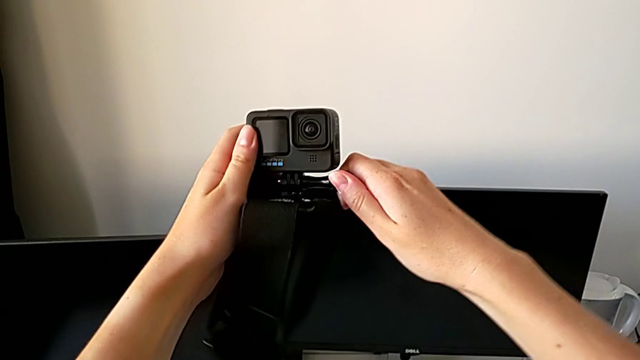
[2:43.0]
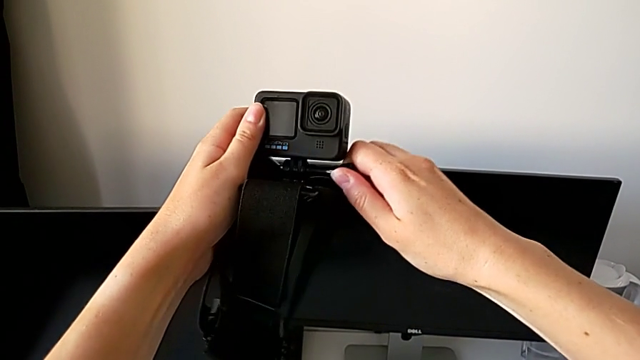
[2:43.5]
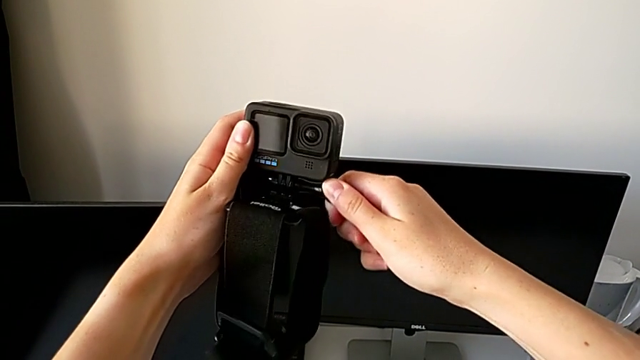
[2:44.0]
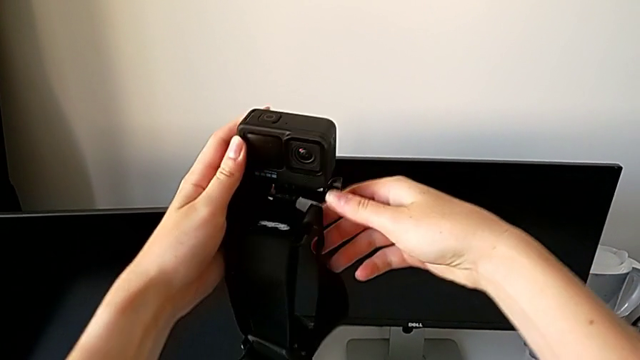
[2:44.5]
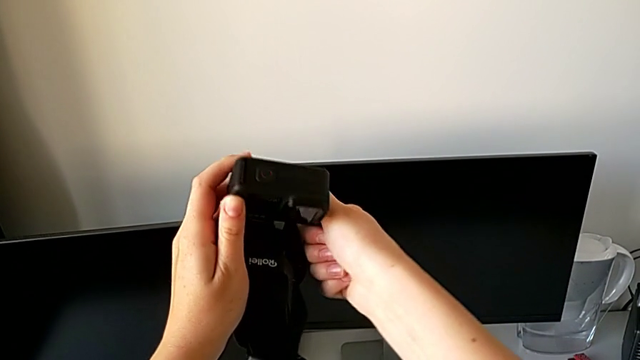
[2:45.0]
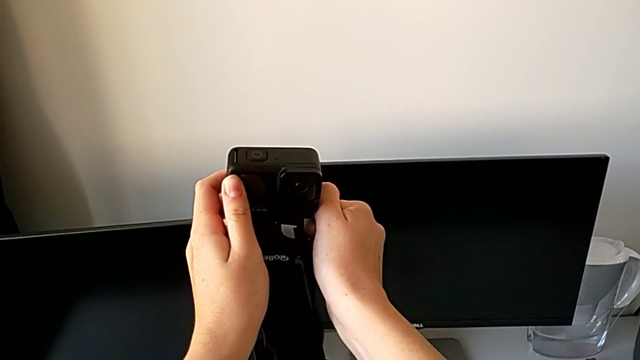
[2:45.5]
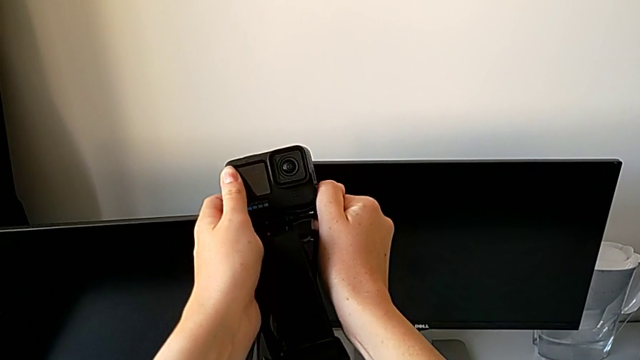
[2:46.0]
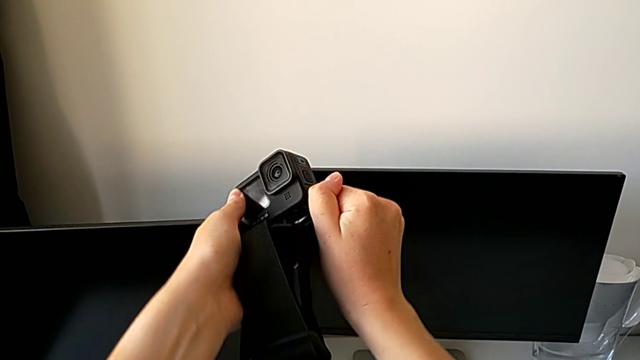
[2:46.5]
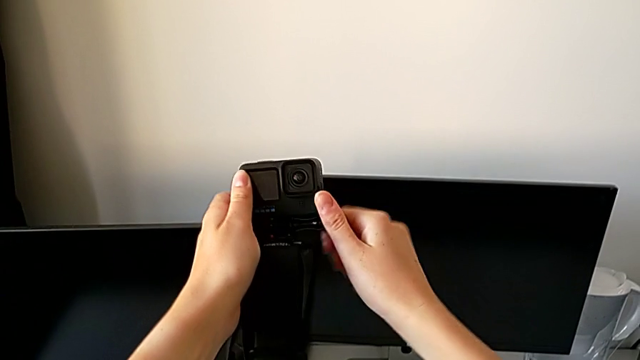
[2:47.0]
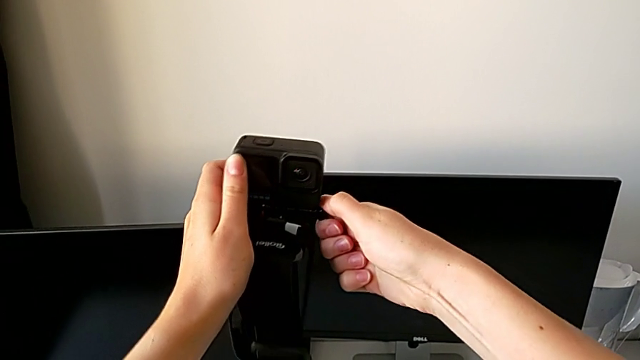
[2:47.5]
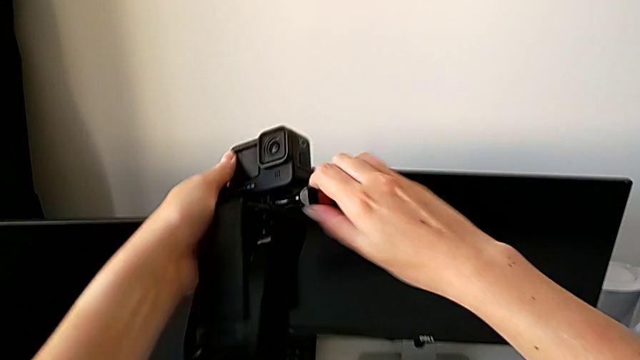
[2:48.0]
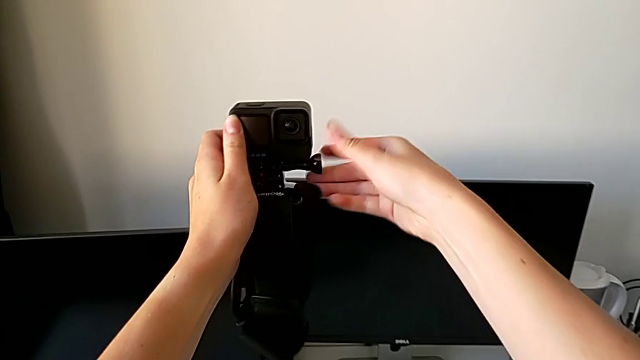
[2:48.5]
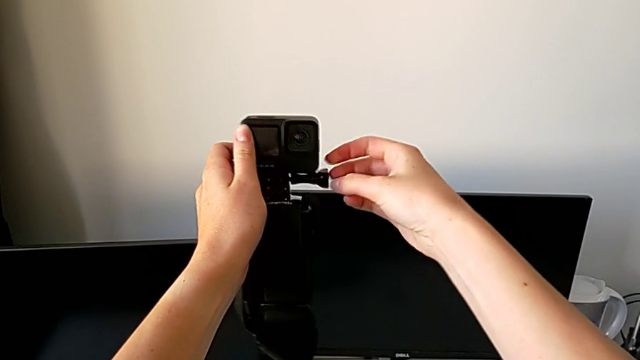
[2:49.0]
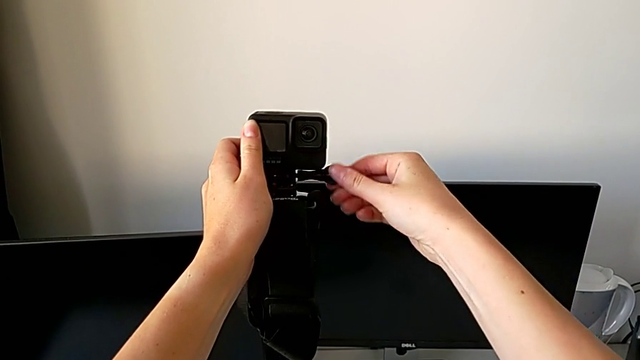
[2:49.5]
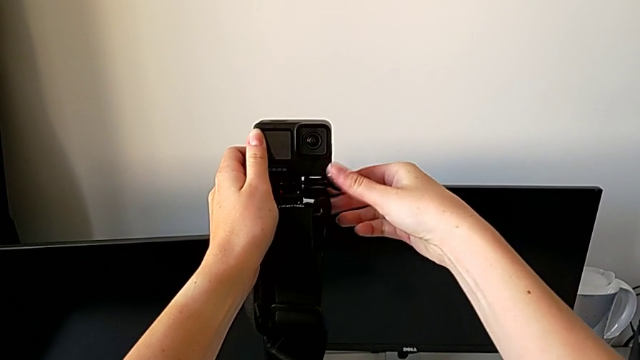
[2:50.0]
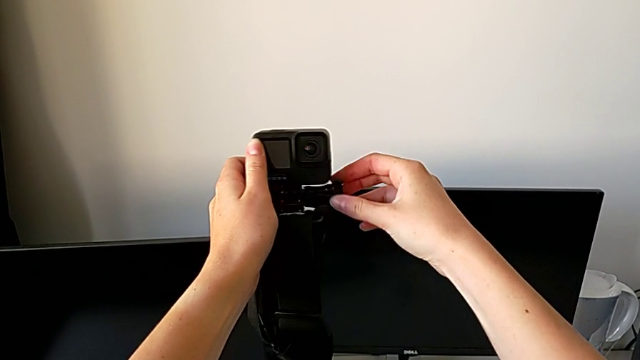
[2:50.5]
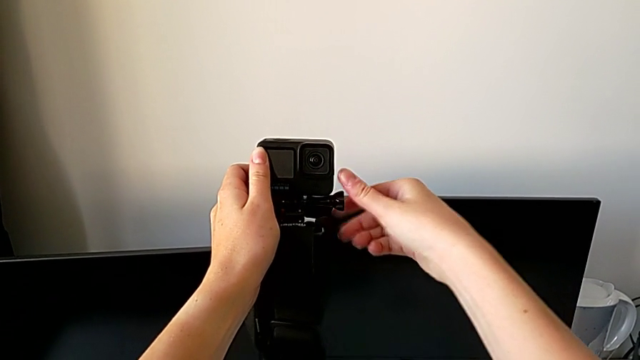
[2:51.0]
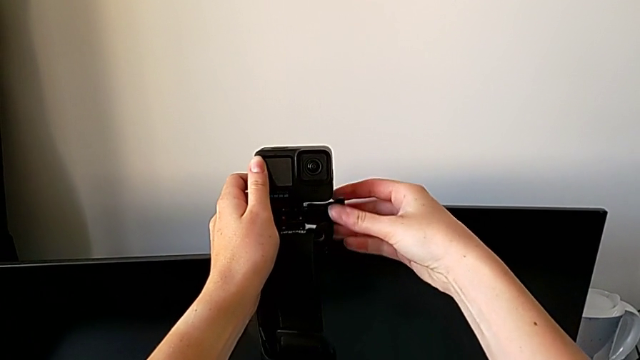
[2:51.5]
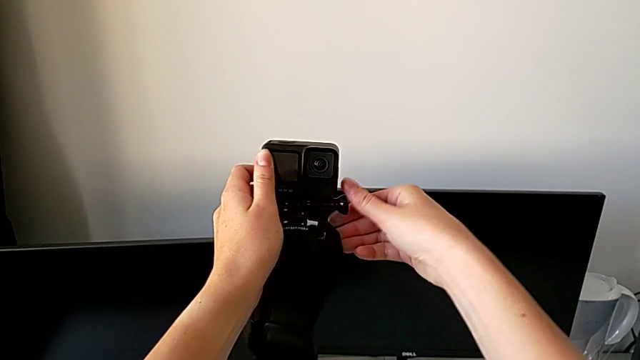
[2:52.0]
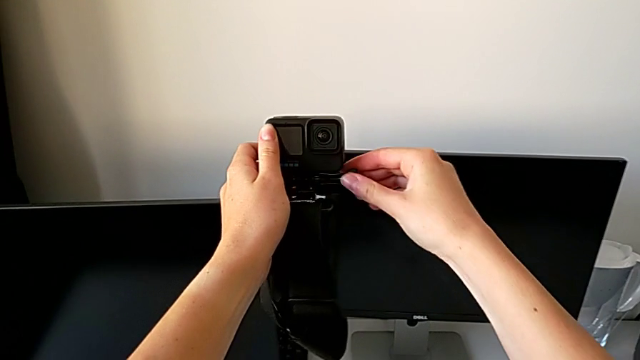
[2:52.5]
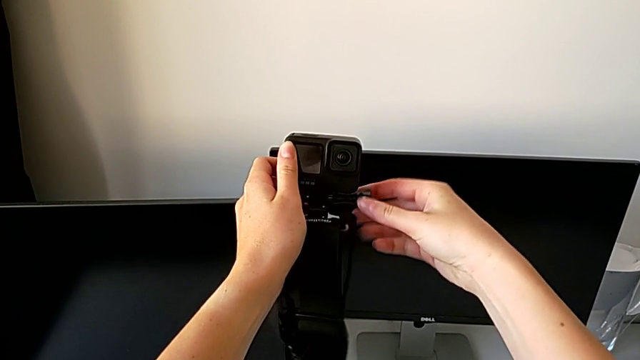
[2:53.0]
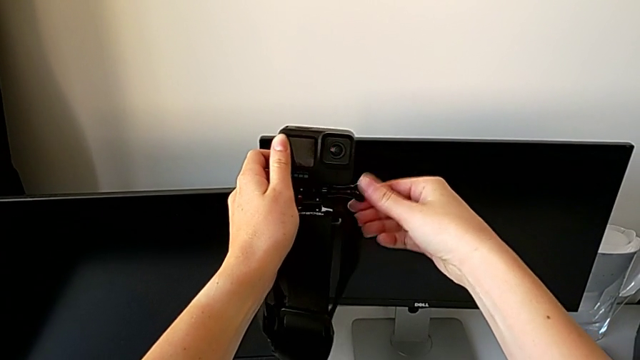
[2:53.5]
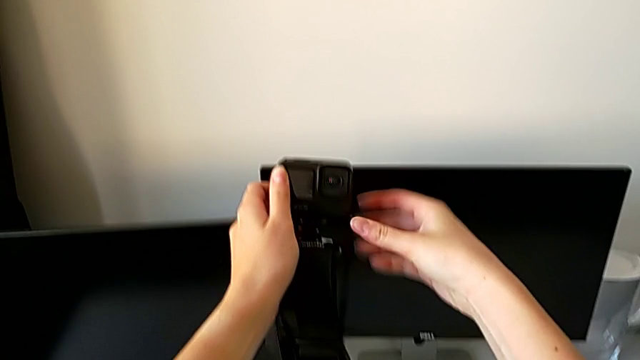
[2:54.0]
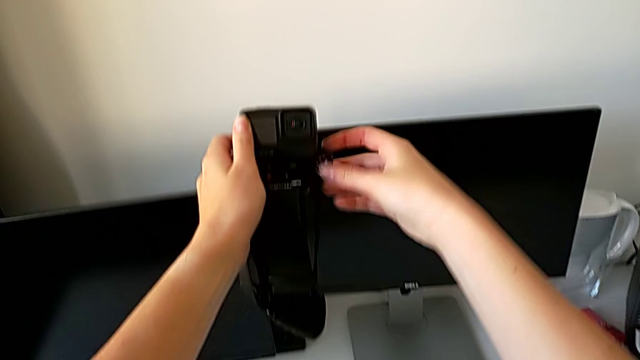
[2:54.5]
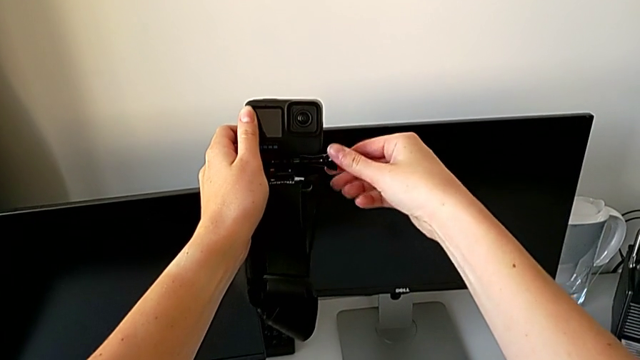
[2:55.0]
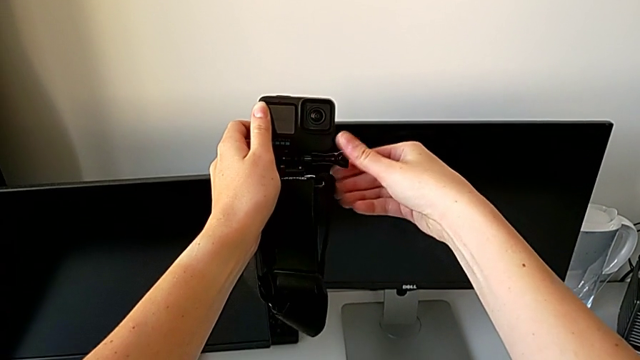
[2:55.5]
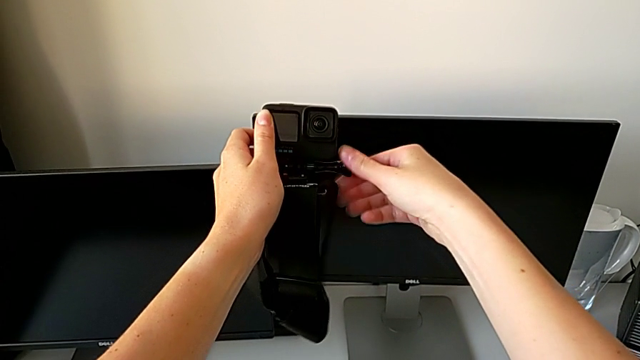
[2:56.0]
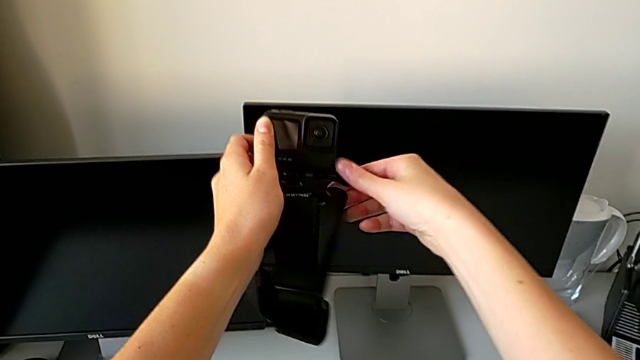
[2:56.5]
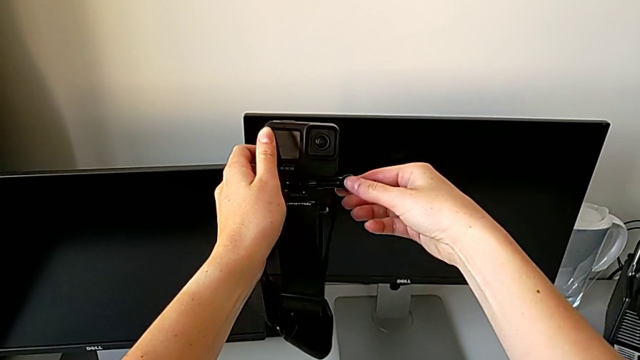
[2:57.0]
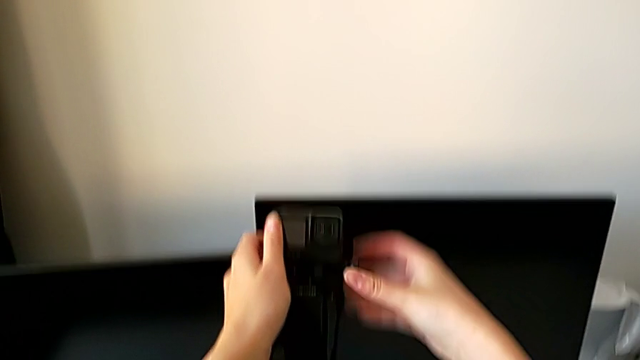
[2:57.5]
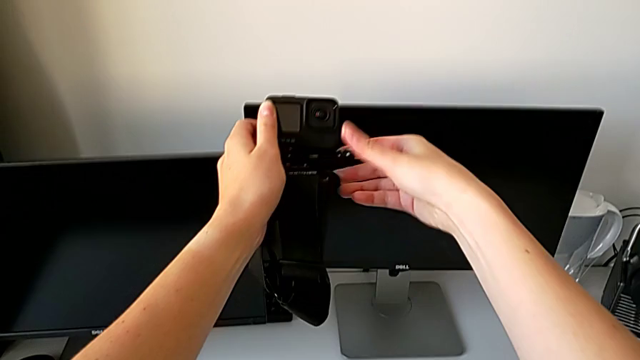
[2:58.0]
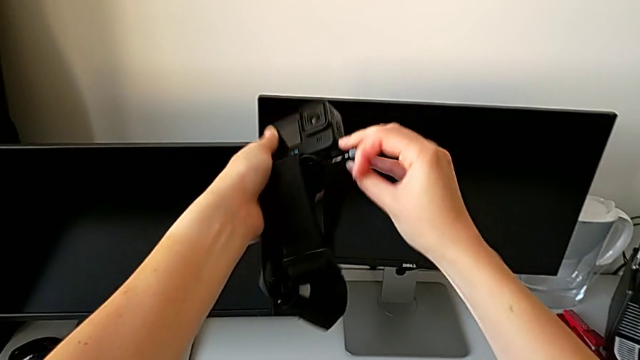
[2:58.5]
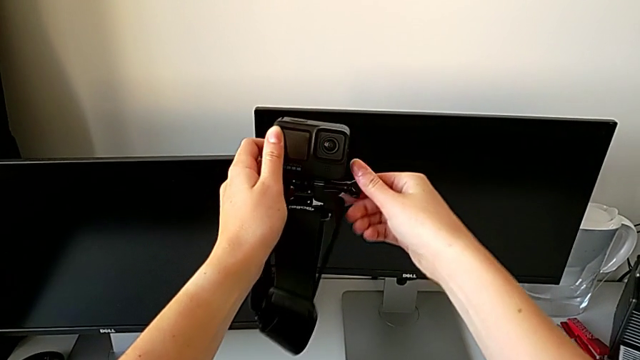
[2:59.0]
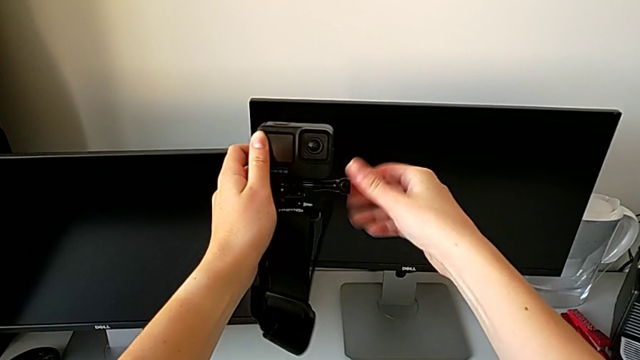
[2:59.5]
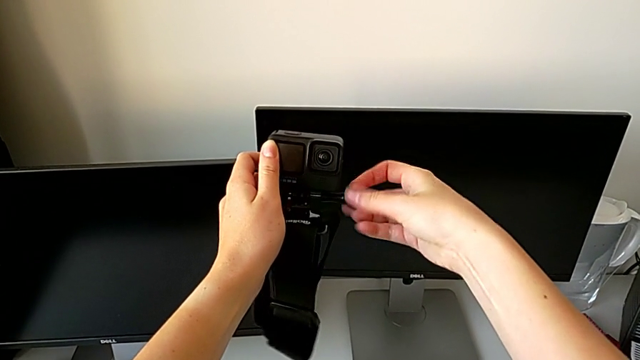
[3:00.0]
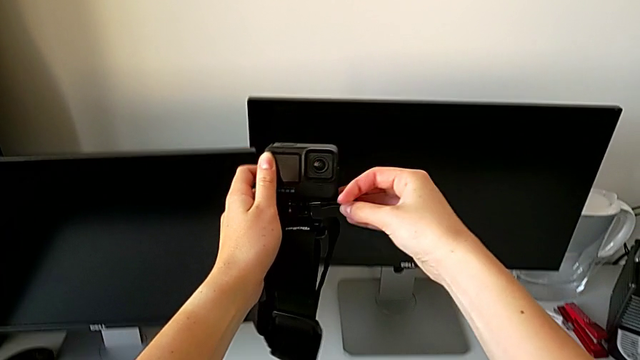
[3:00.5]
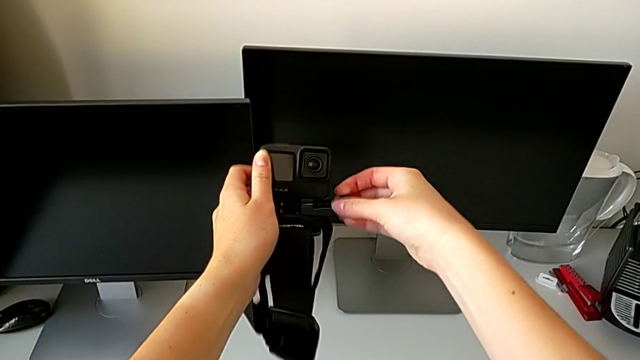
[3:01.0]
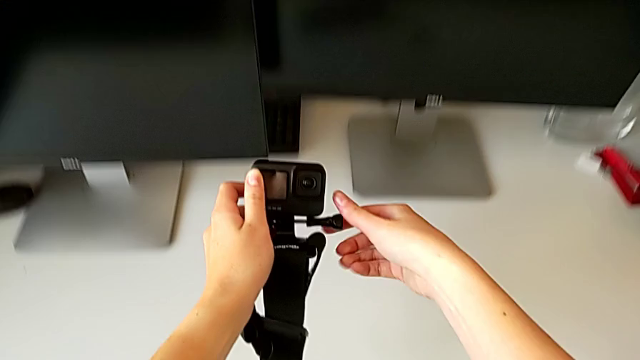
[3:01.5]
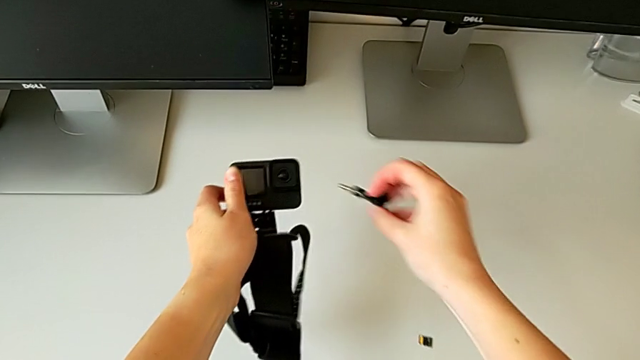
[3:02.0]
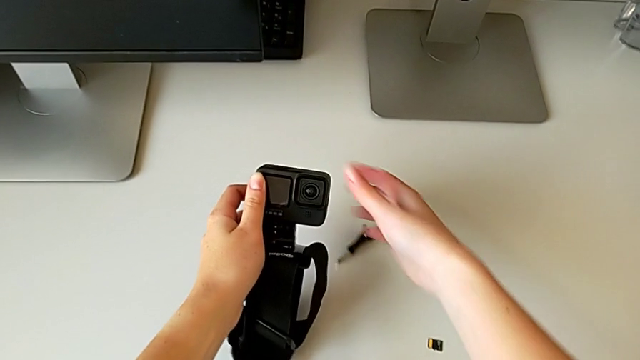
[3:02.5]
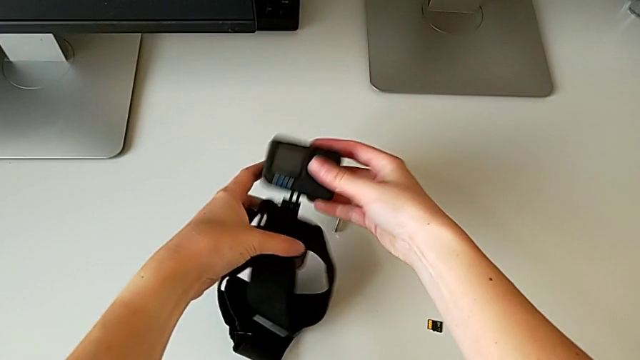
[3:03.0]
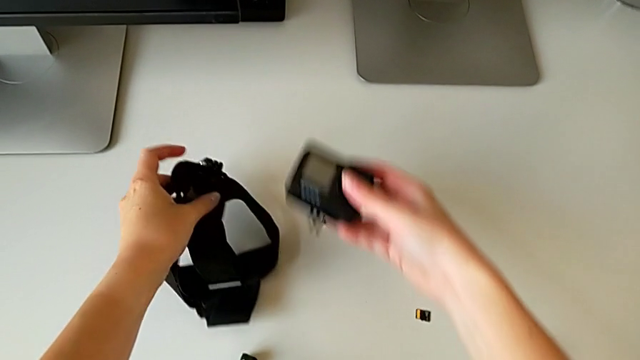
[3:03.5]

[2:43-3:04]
The camera wearer is disassembling the strap of the GoPro. They keep unscrewing the screw, disassemble it and pull the GoPro.
